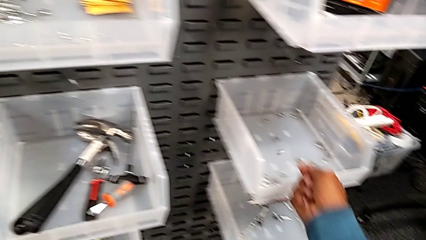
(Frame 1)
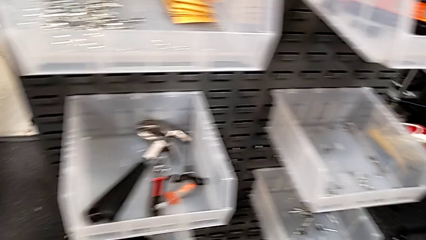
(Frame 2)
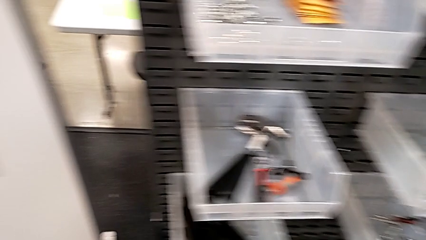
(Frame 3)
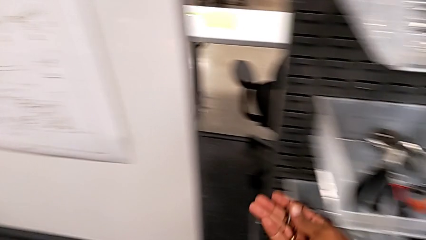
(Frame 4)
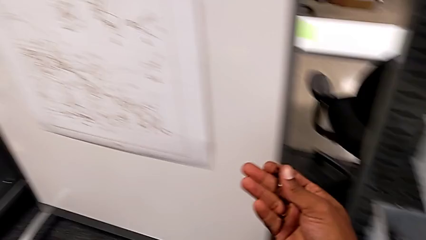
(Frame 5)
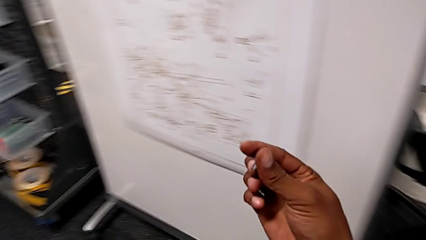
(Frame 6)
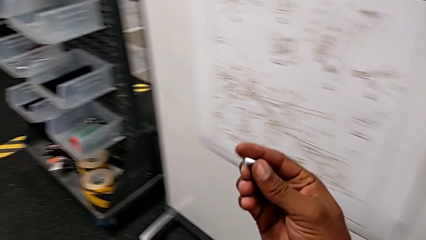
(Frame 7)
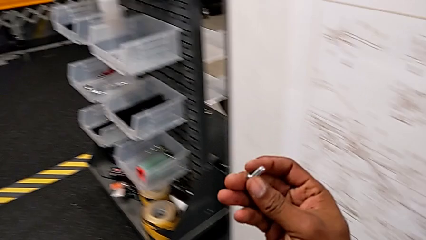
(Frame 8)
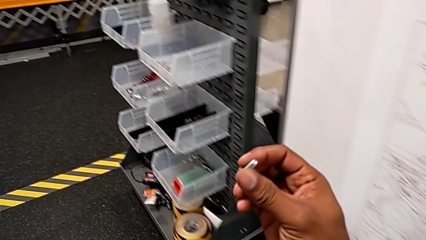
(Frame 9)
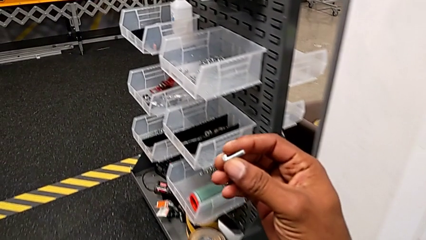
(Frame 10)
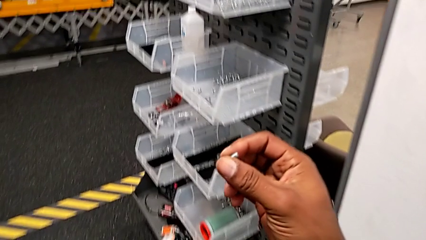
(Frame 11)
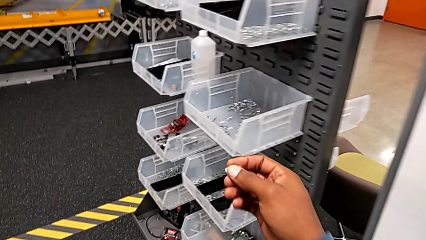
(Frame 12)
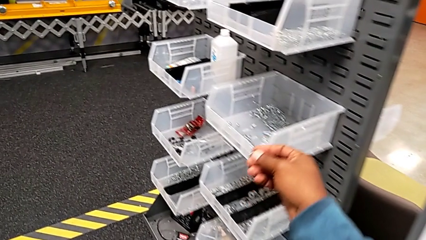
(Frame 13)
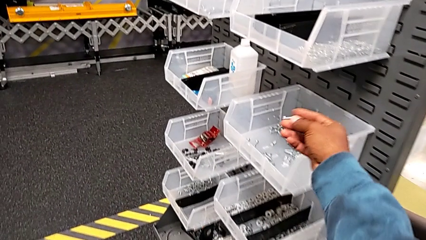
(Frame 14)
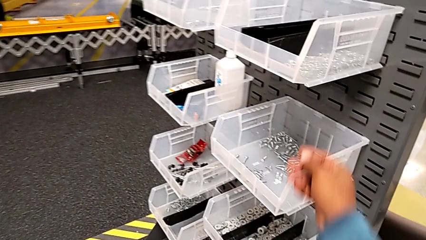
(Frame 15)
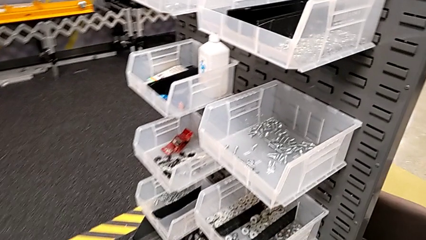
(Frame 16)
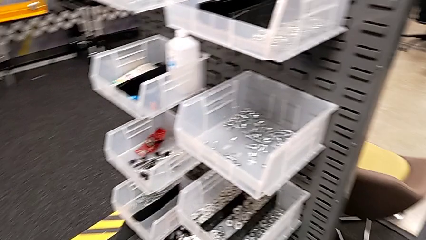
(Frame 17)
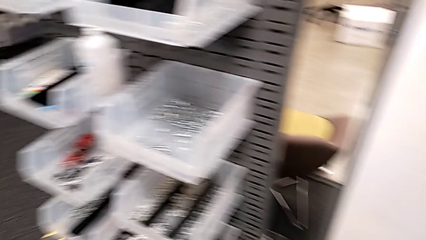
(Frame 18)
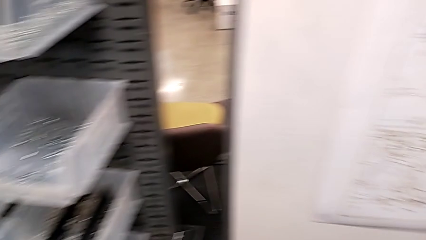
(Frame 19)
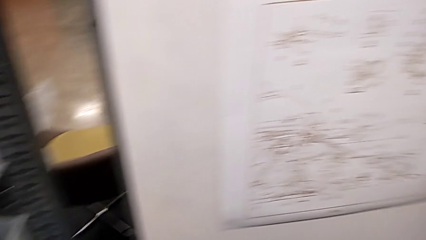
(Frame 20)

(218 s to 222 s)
The camera wearer is putting the bolt and the washer into the parts bin. They place the bolt.

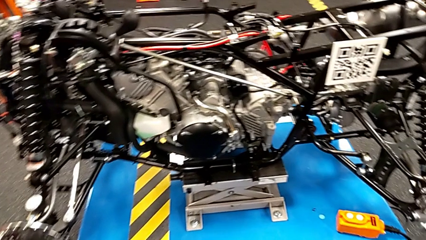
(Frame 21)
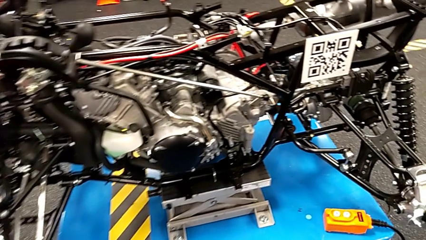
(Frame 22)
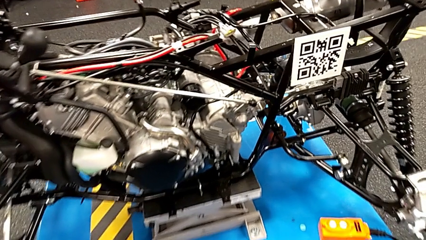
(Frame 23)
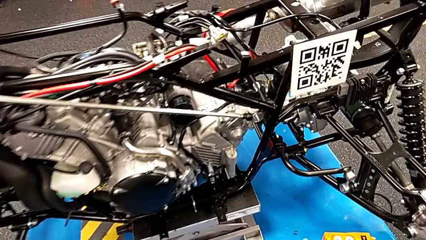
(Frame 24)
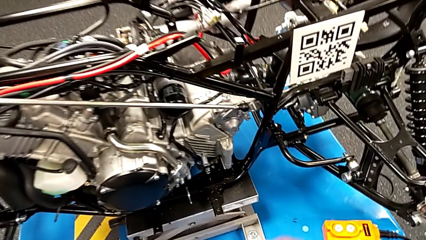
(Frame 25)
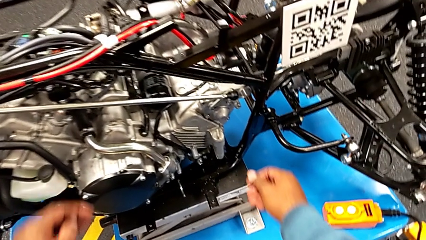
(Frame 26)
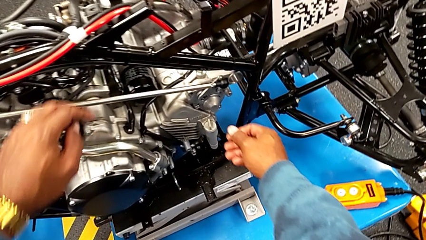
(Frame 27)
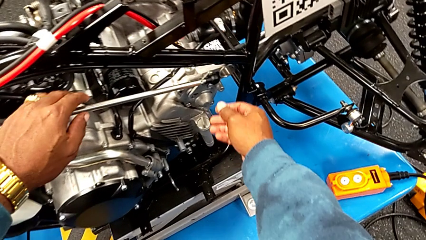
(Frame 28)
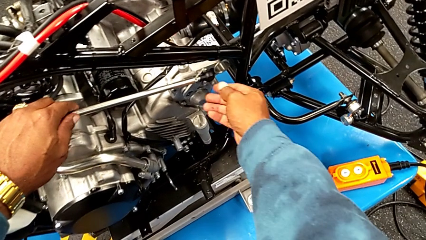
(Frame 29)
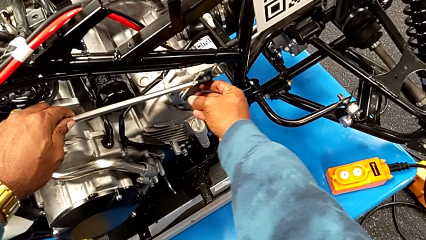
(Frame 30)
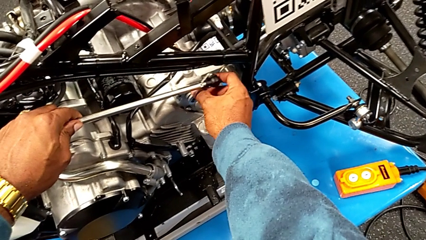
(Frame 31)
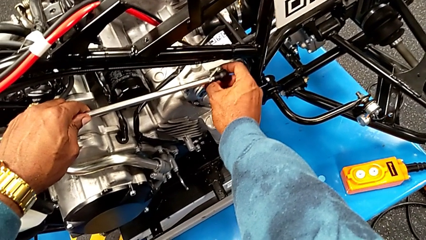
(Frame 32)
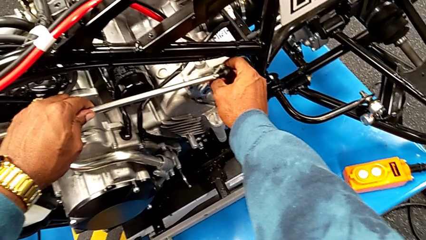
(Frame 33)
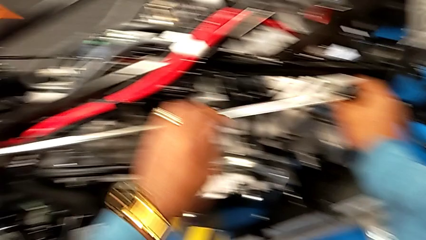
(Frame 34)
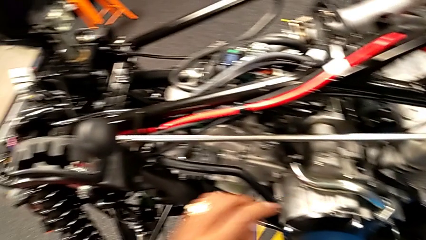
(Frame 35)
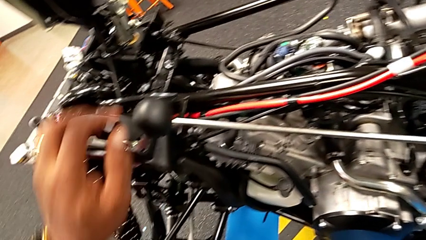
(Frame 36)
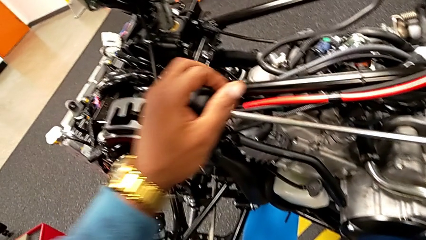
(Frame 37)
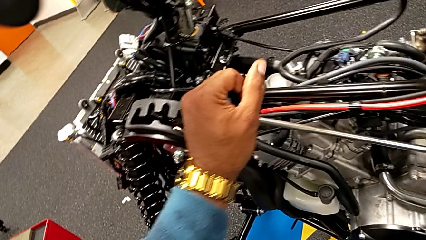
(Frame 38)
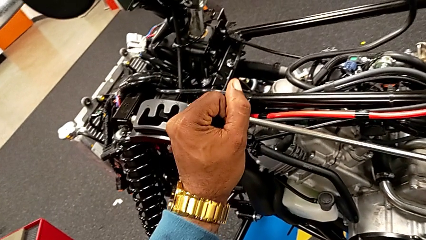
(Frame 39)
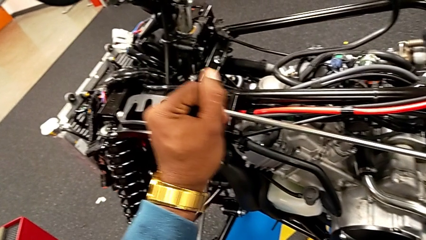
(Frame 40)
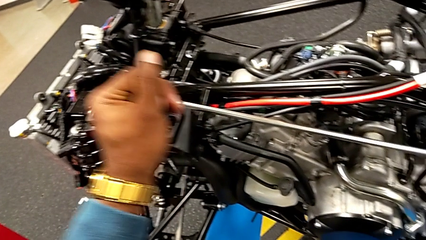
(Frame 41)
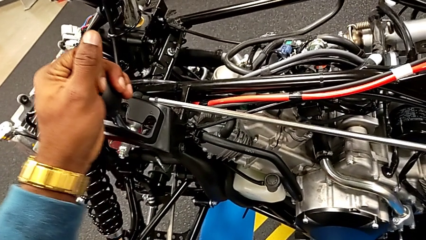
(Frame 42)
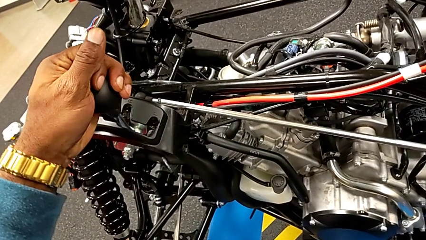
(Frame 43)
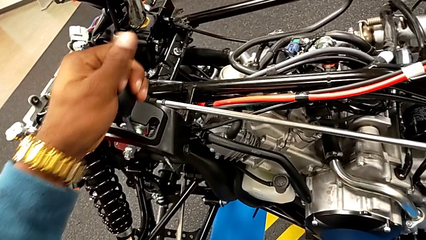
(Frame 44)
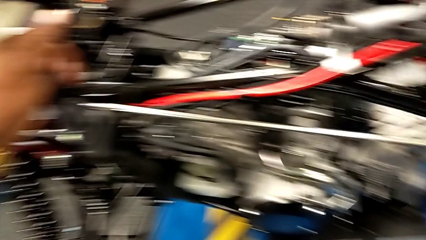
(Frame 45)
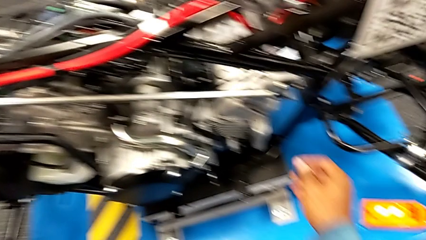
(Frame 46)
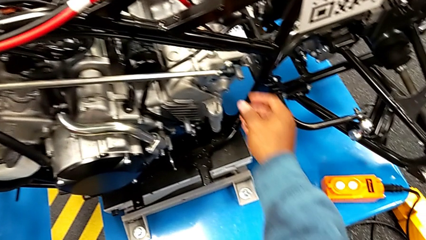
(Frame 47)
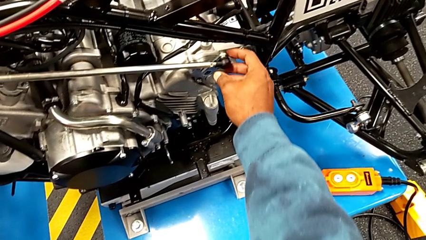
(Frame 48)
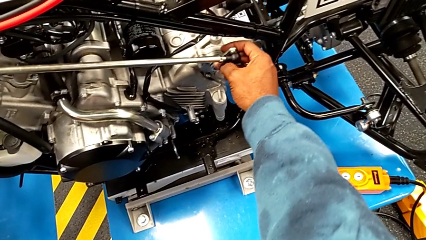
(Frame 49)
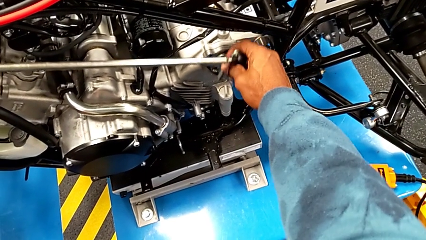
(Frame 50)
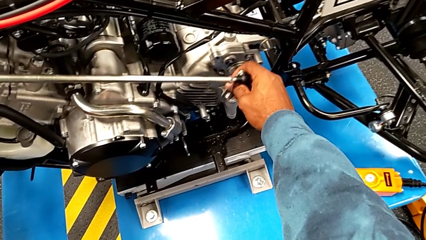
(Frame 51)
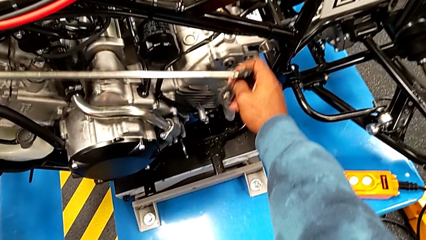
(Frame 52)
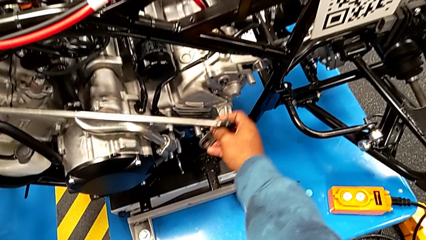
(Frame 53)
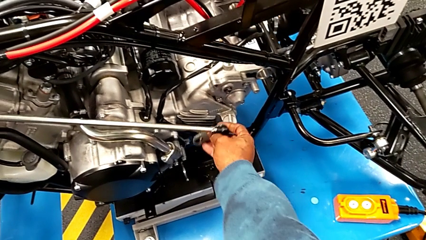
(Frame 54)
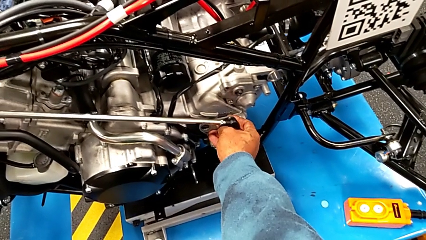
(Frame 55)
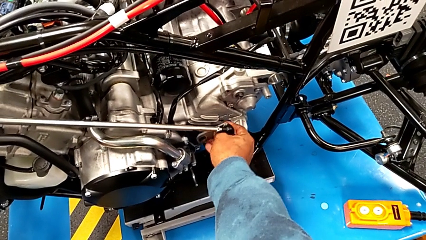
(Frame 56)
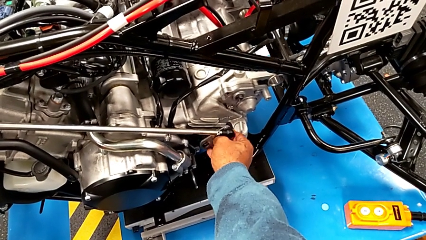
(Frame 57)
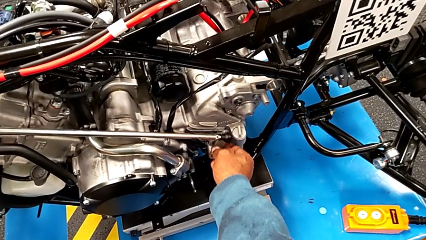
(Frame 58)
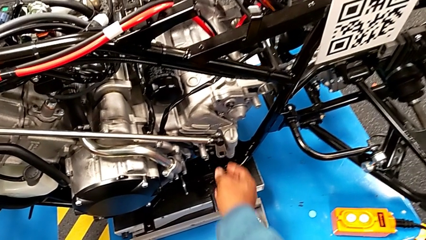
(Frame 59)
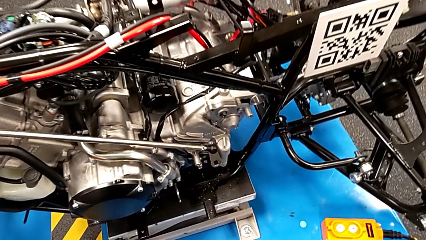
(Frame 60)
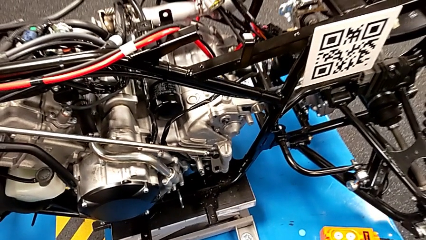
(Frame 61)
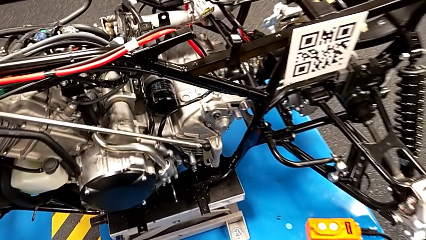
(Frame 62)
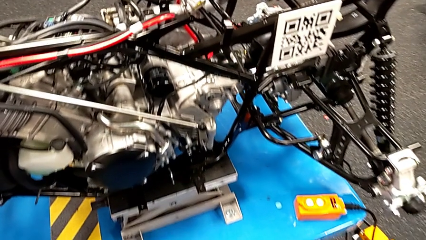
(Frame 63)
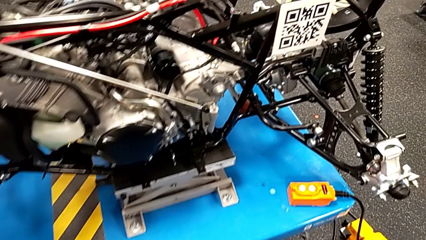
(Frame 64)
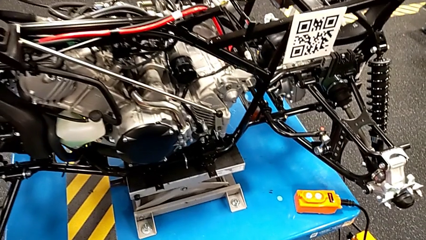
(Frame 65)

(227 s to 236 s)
The camera wearer removes the shift arm from the mount peg. They grab the shift arm, shift the lever and withdraw the shift arm.
